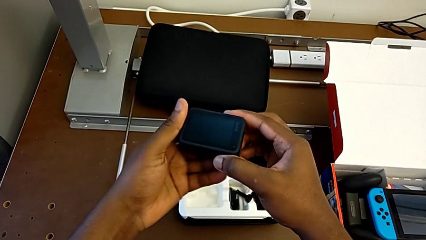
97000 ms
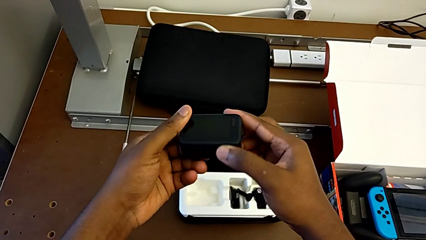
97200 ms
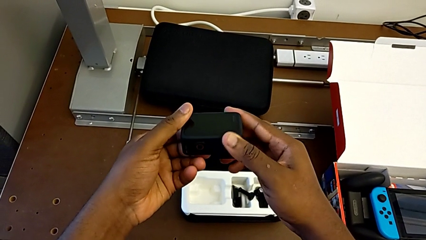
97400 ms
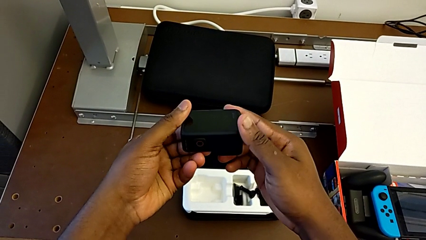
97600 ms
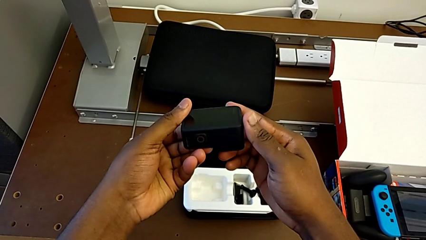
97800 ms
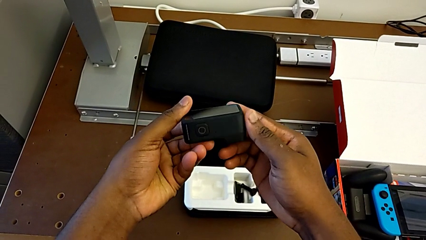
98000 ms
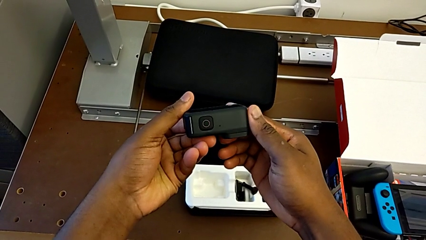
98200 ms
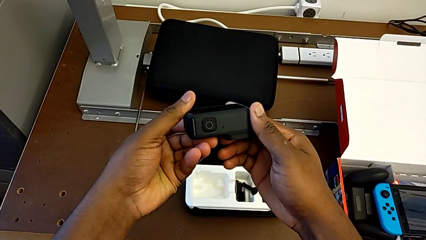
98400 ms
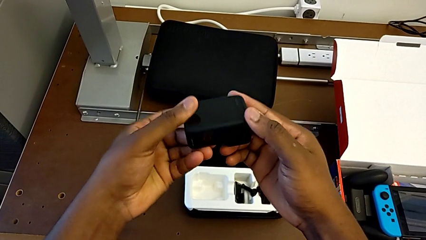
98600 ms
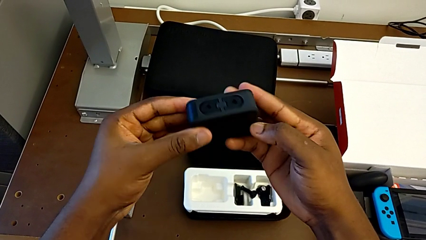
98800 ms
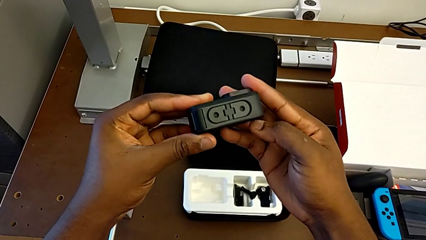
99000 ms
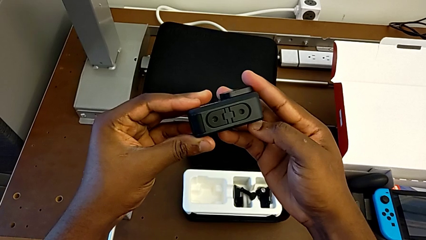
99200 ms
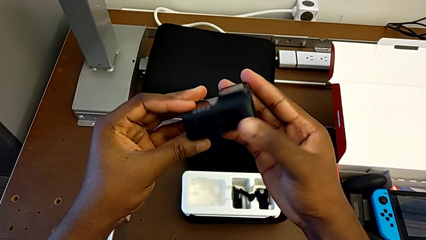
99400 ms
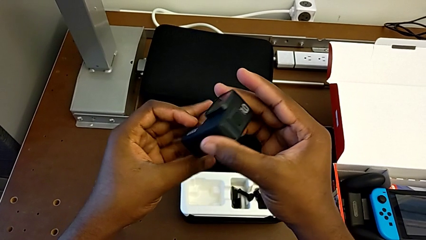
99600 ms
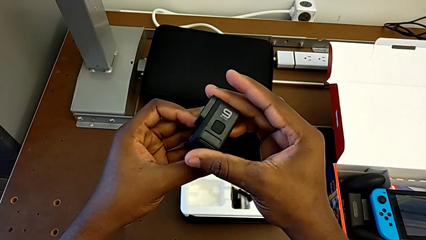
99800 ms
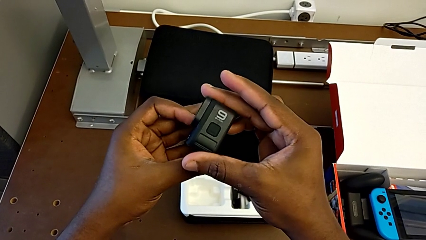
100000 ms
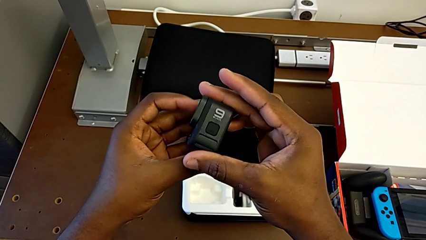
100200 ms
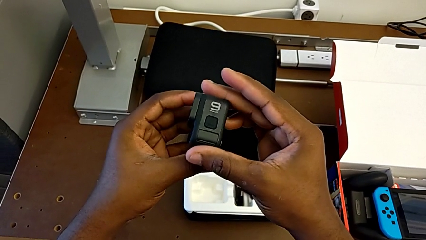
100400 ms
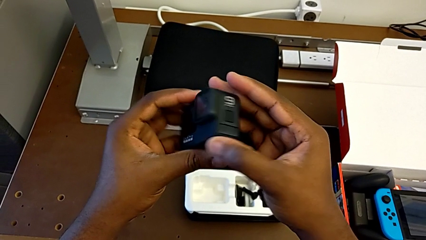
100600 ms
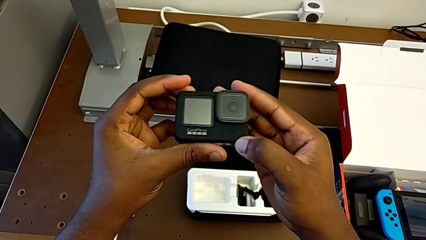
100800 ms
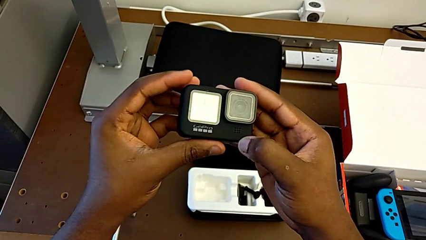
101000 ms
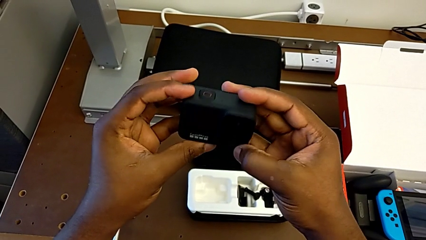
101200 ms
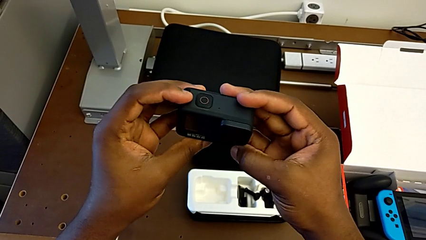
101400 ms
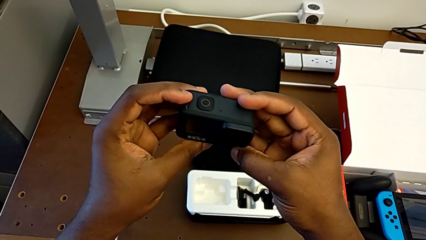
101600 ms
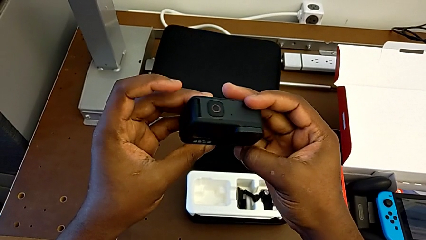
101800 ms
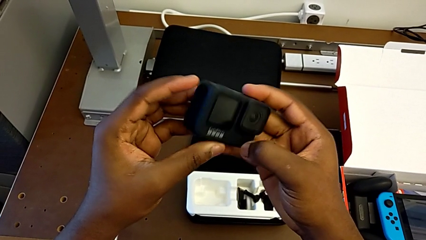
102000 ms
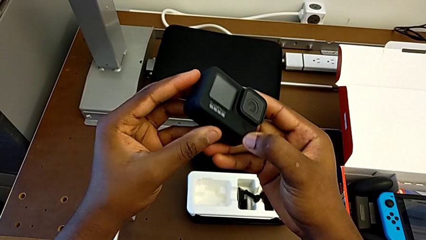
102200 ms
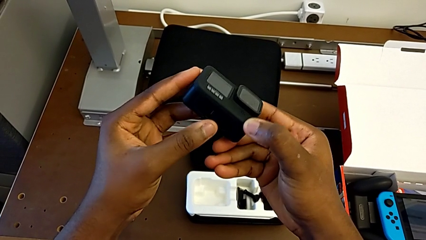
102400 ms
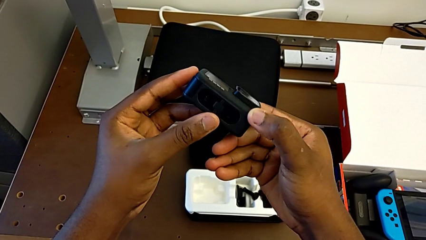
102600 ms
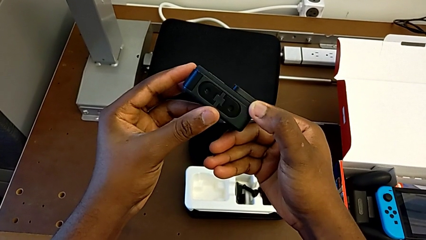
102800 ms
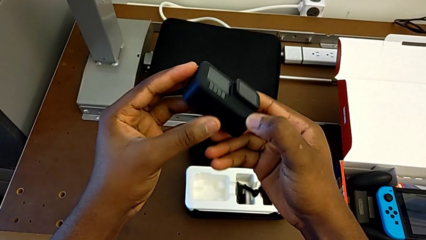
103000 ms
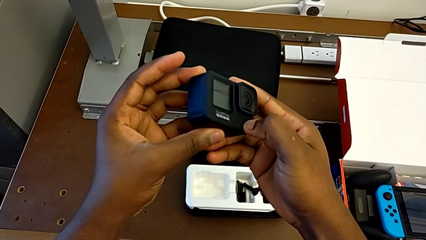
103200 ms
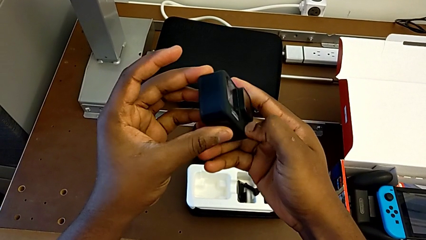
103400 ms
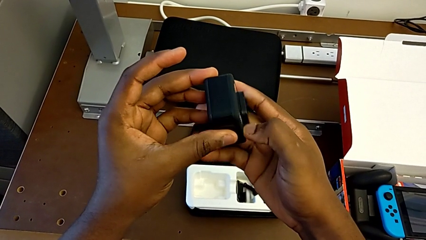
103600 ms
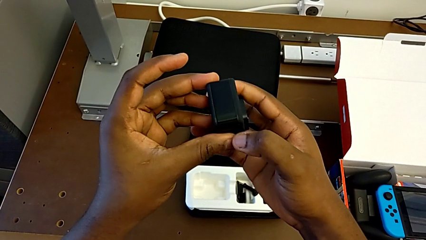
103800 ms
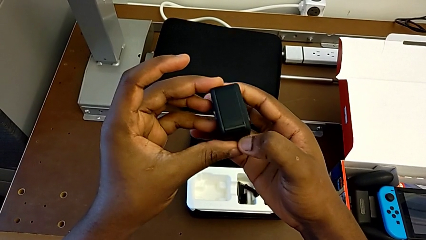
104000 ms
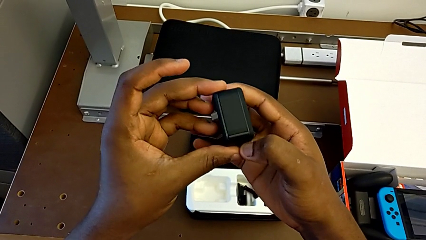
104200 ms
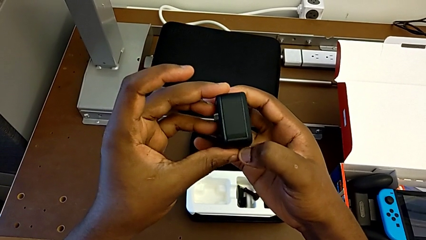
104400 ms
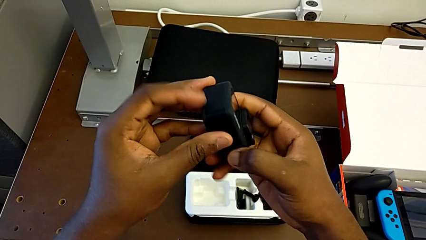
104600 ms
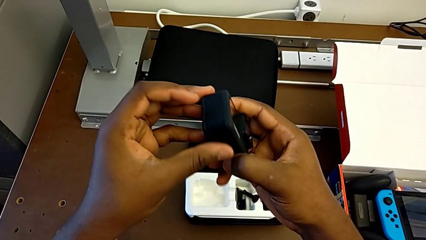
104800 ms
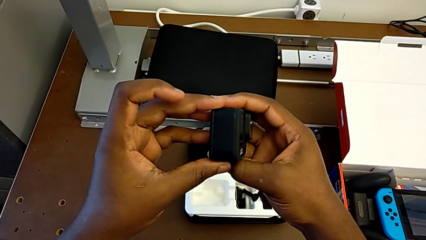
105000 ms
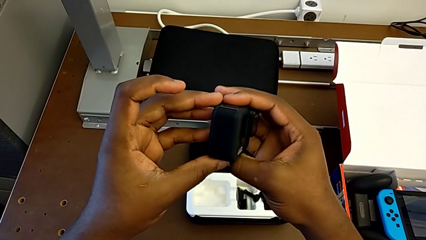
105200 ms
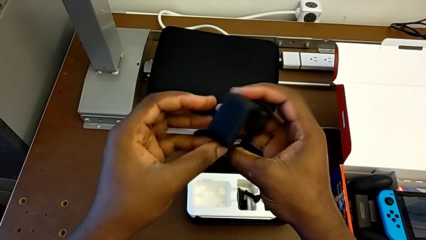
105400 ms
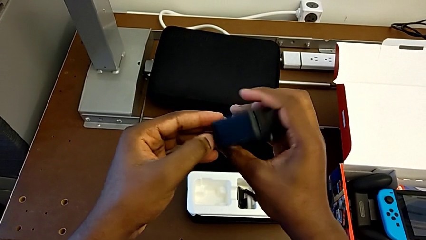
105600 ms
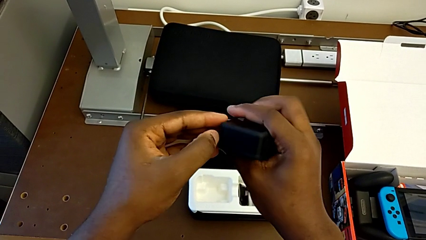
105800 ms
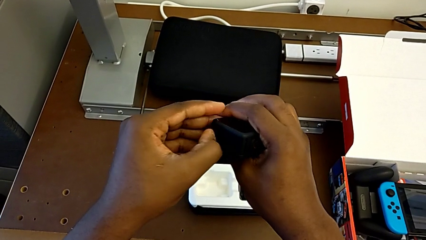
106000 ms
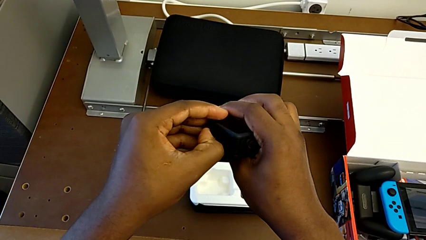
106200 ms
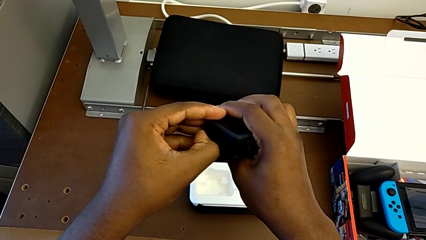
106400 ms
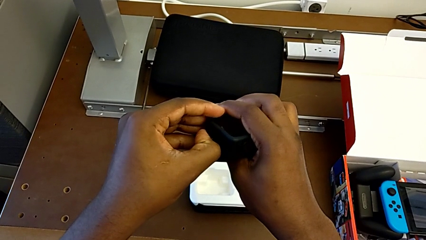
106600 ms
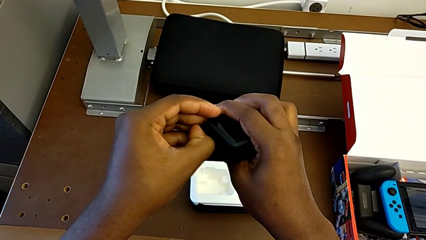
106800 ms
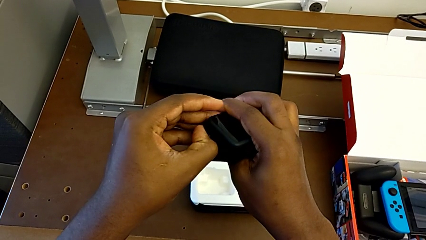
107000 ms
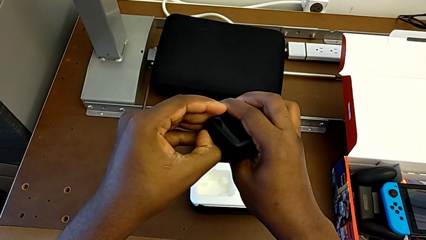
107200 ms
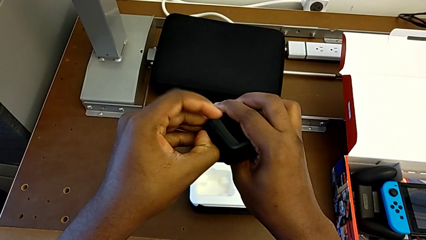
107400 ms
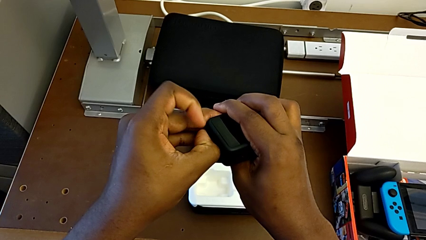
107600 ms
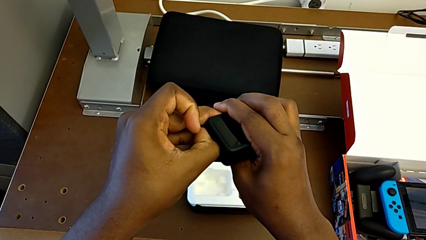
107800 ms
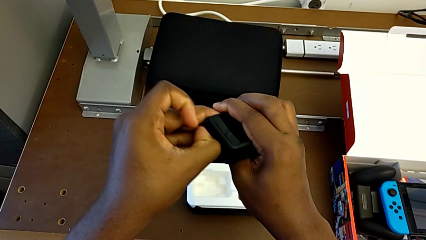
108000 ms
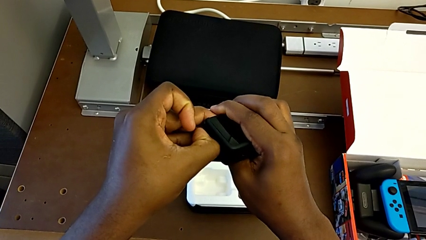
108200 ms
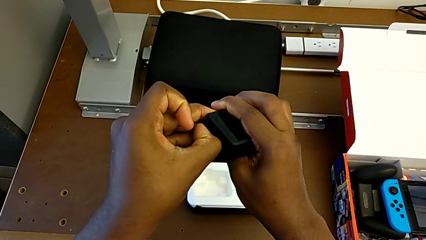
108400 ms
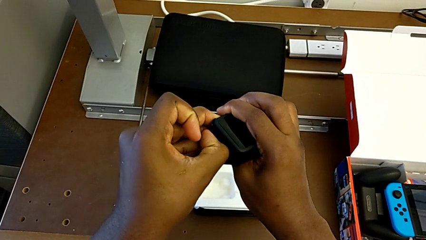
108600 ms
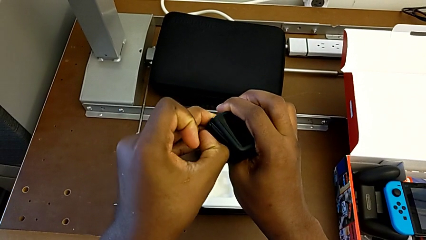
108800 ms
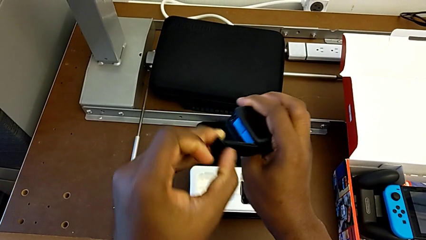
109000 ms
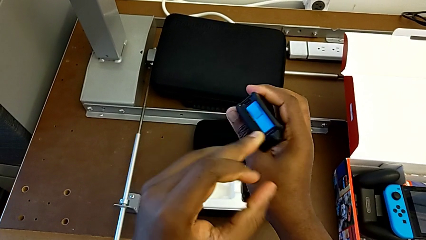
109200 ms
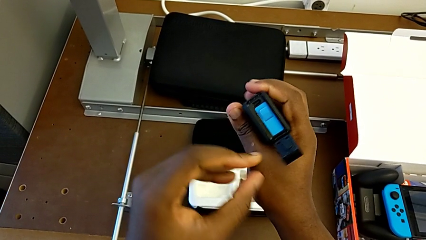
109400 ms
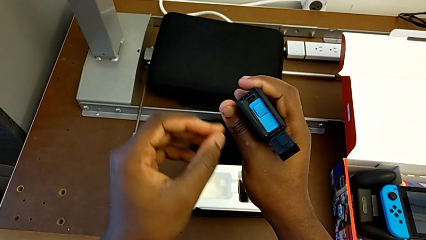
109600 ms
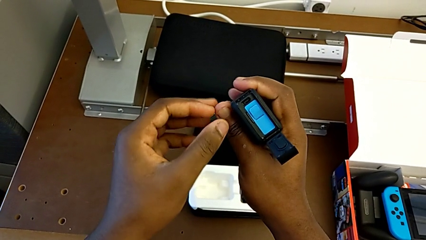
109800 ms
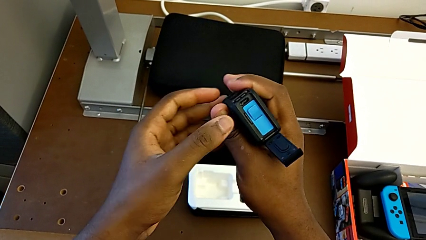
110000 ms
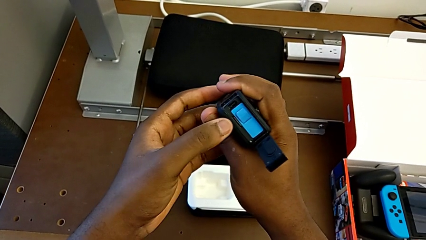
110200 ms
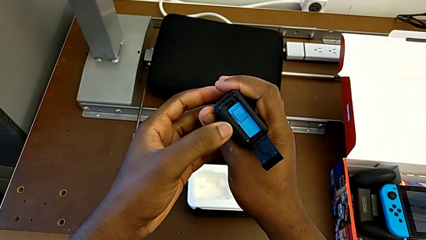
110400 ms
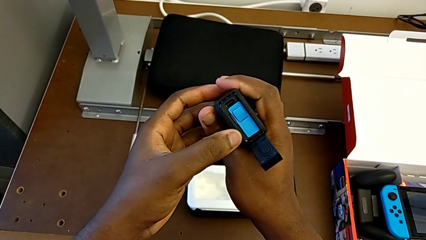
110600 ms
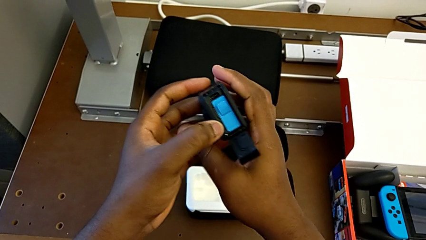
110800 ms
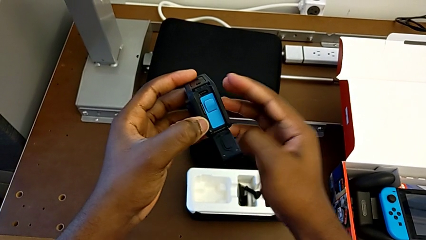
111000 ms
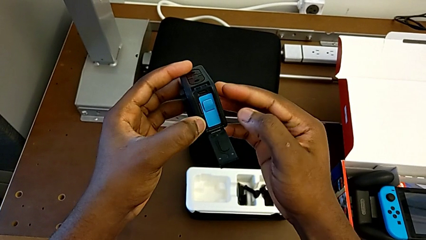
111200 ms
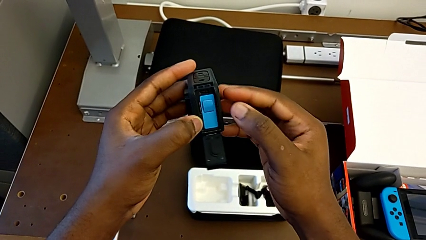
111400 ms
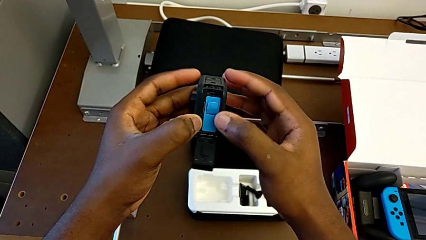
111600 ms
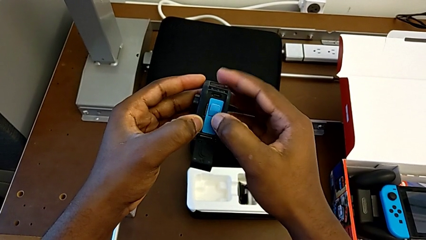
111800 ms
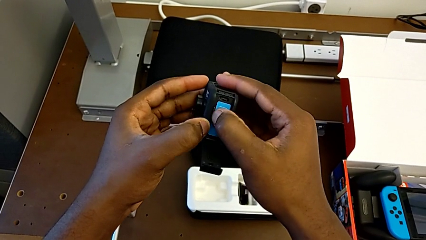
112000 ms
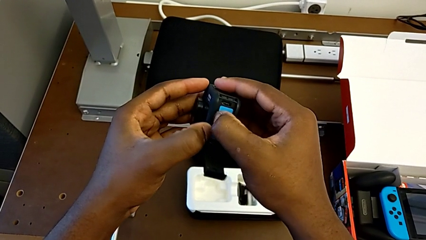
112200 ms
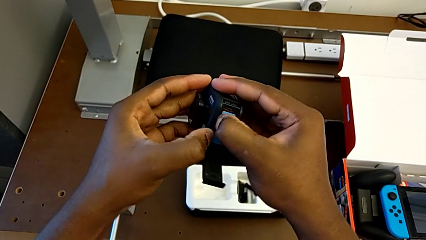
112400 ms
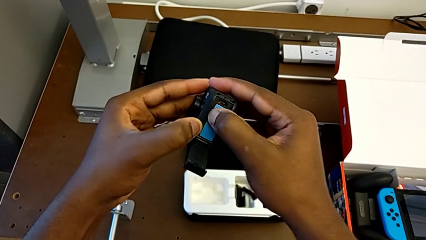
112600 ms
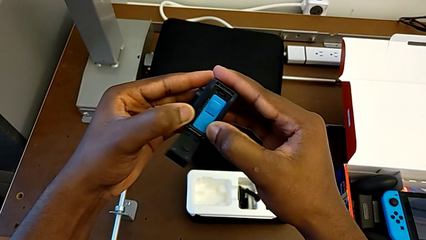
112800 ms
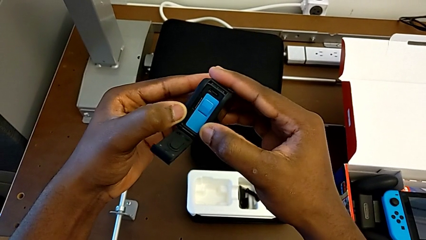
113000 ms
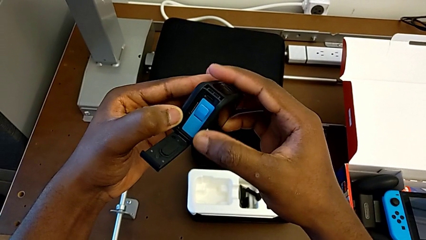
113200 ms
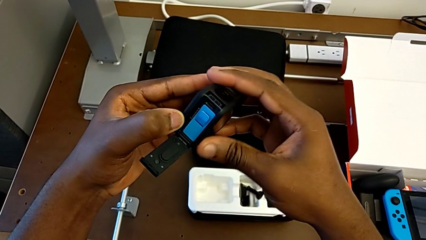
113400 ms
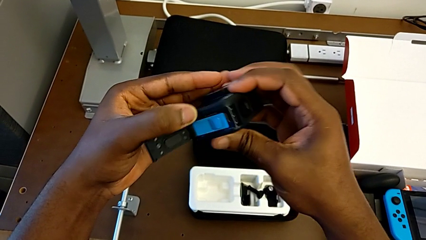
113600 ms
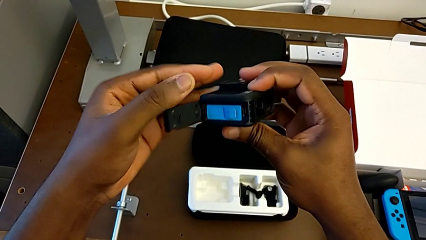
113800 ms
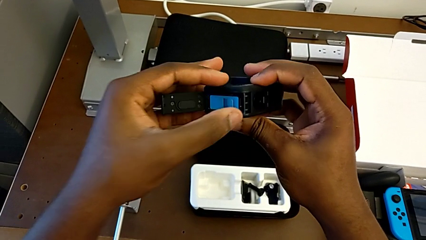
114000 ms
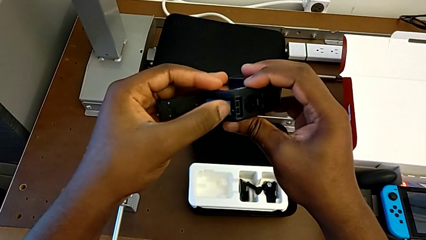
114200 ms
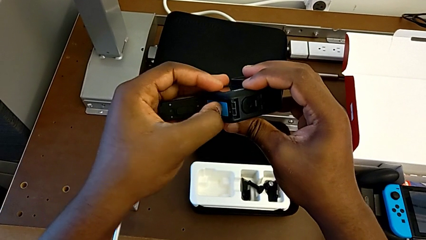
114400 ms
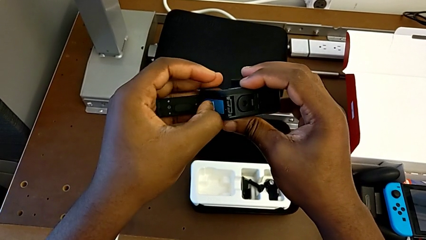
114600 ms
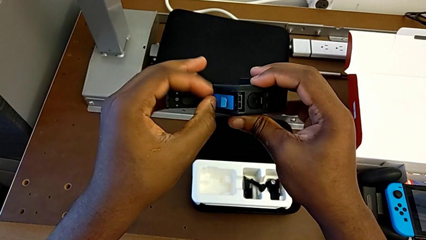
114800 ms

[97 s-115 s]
The camera wearer is changing the SD card. They rotate the GoPro, open the battery door, press the SD card and rotate the GoPro.
